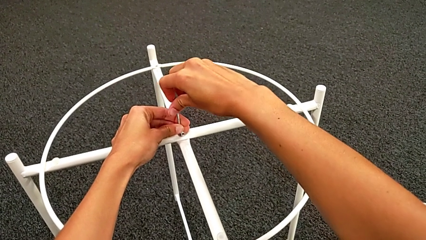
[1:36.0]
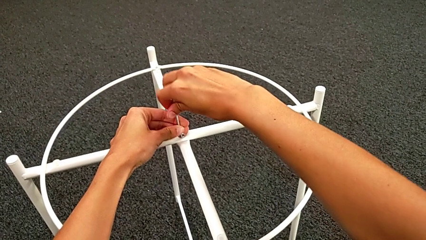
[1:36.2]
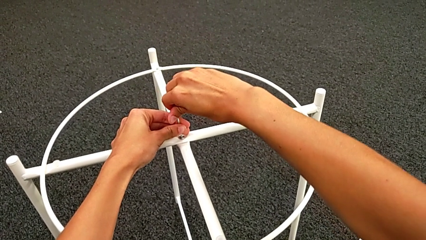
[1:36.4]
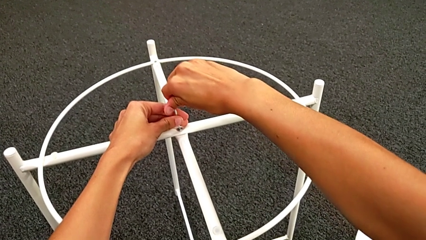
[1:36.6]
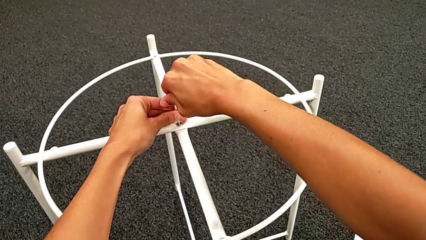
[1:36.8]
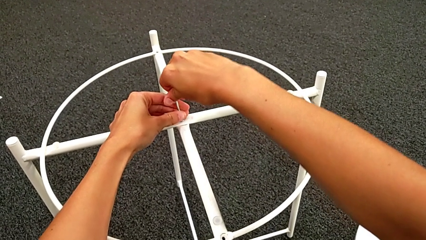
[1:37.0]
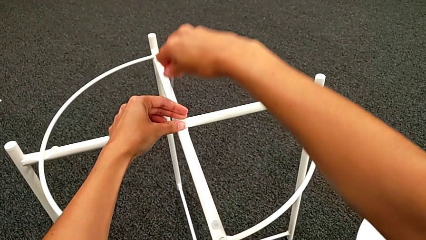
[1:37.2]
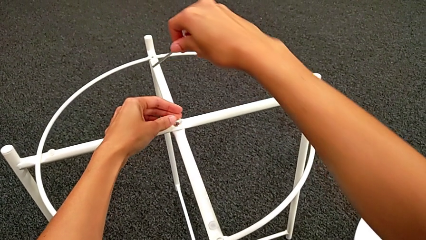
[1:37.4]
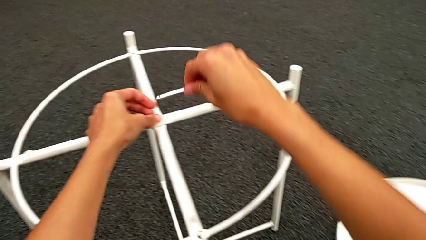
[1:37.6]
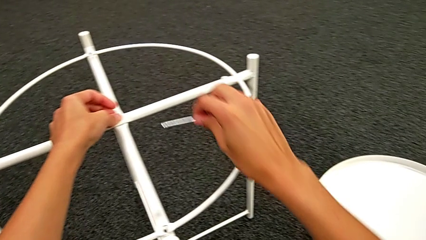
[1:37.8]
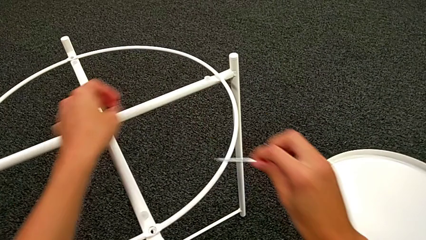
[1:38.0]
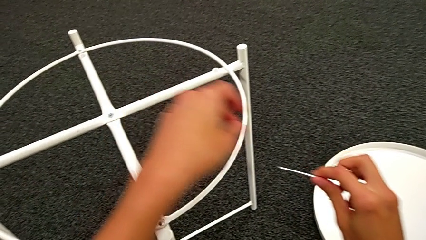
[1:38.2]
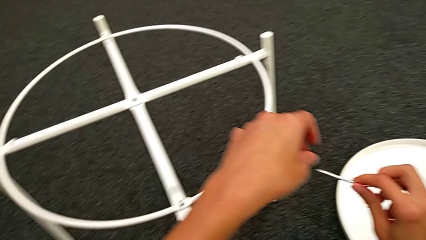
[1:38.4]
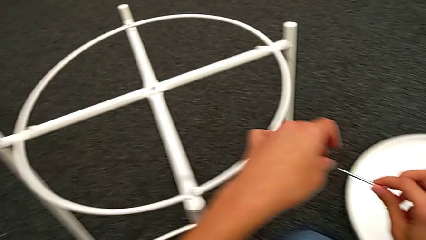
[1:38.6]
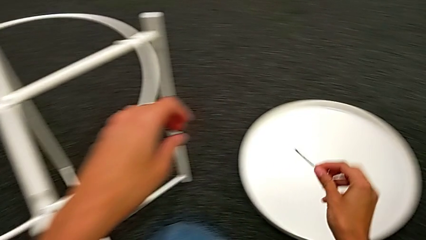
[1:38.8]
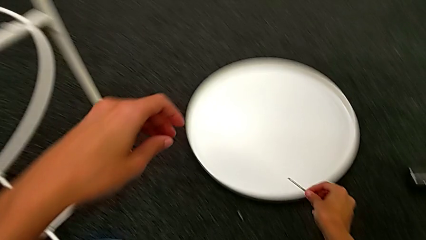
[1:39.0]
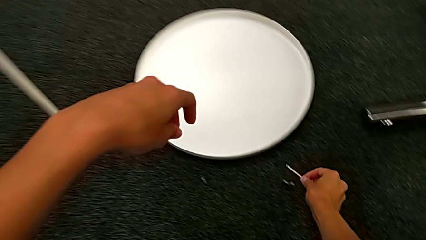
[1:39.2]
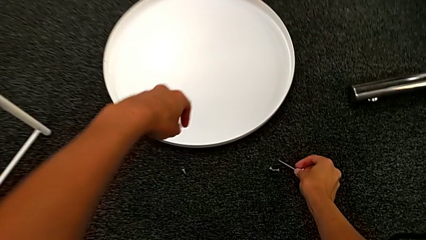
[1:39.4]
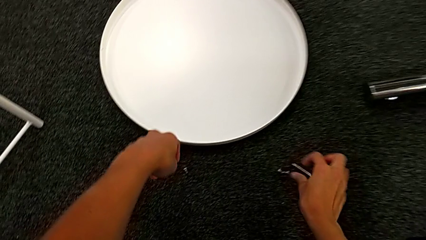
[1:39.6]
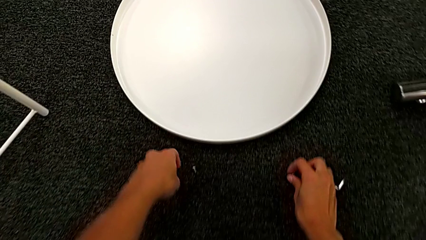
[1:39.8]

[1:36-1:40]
The camera wearer is assembling the top screw. They withdraw the Allen wrench and place it.

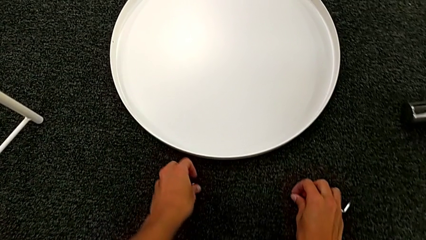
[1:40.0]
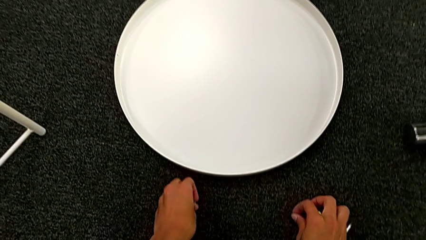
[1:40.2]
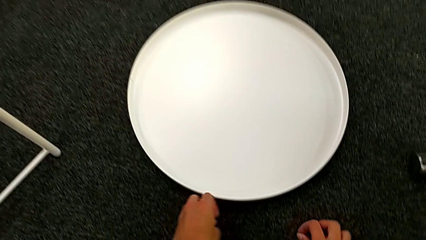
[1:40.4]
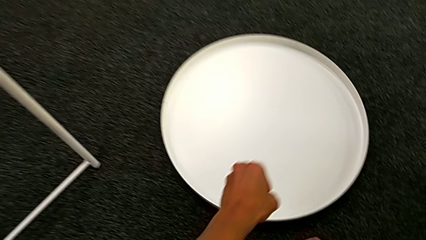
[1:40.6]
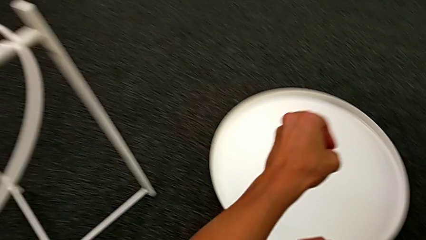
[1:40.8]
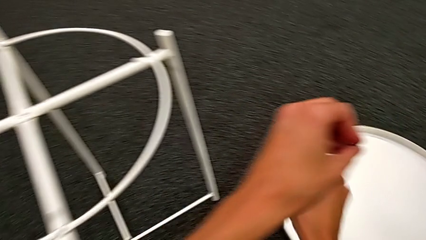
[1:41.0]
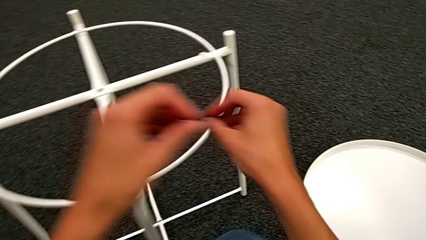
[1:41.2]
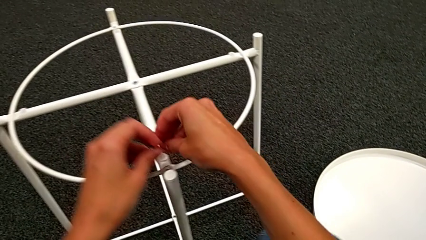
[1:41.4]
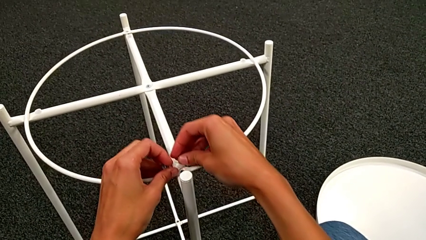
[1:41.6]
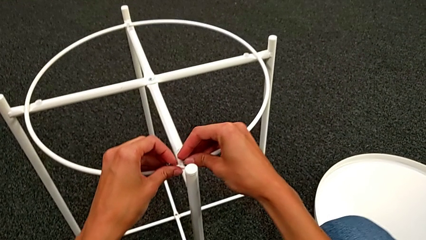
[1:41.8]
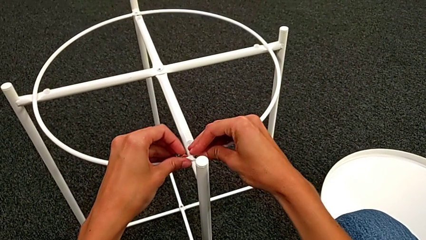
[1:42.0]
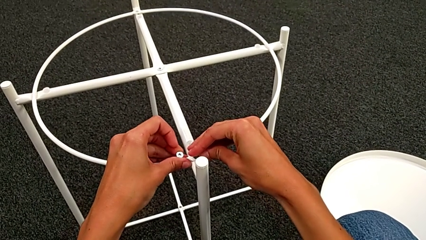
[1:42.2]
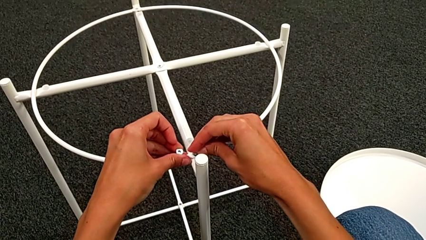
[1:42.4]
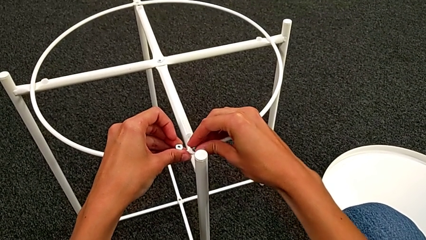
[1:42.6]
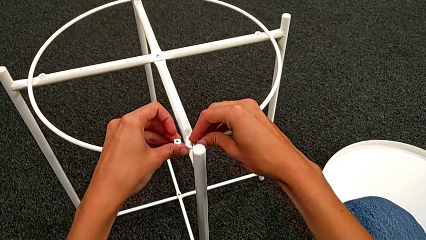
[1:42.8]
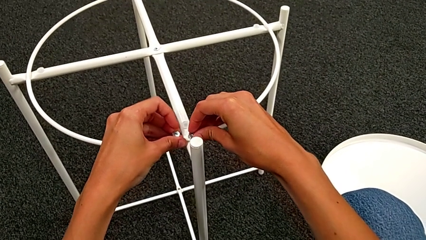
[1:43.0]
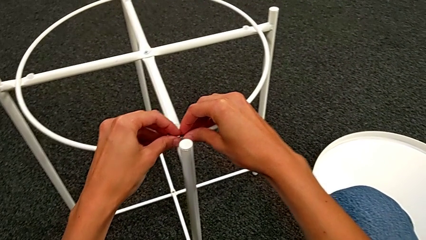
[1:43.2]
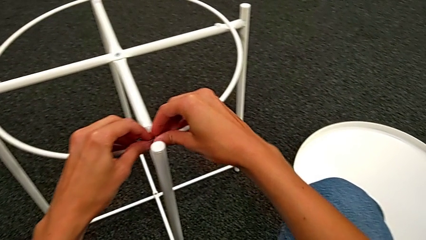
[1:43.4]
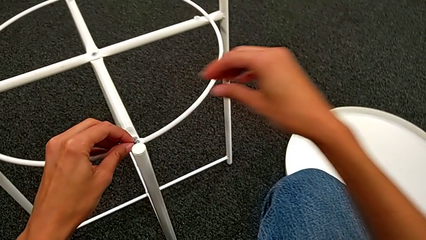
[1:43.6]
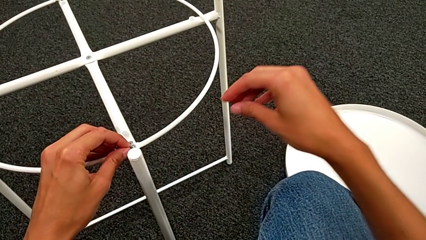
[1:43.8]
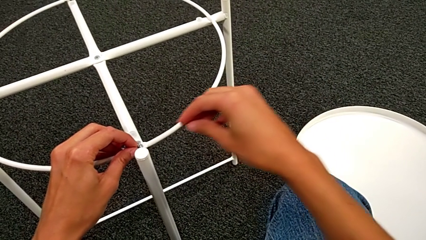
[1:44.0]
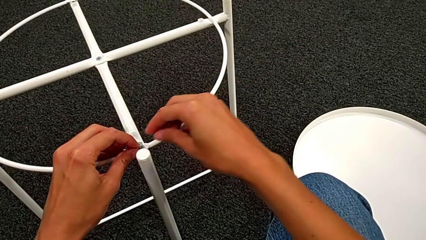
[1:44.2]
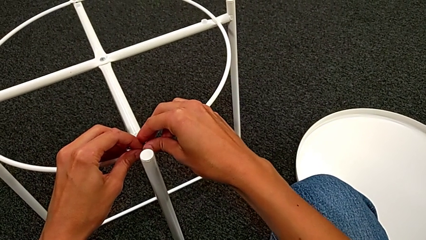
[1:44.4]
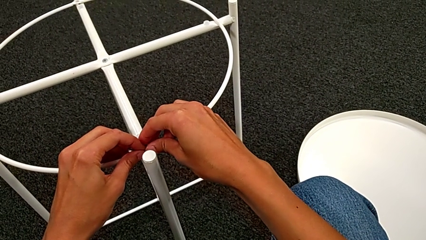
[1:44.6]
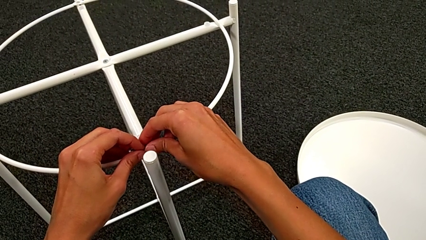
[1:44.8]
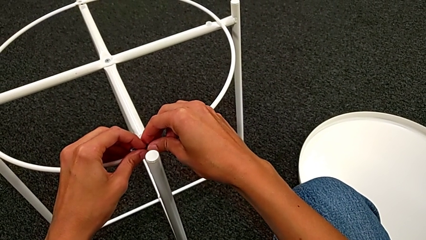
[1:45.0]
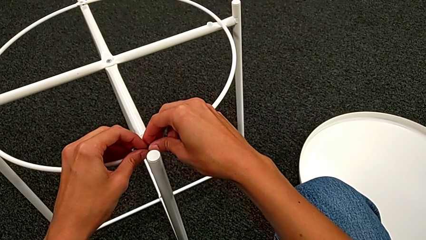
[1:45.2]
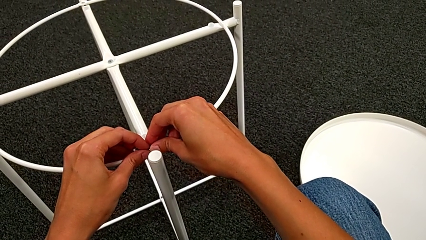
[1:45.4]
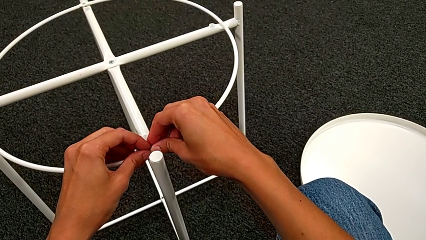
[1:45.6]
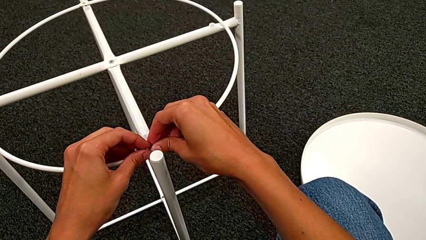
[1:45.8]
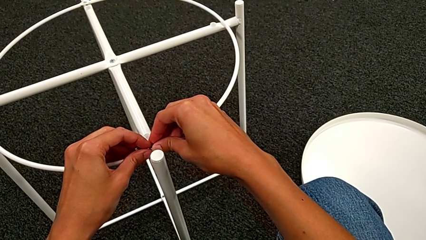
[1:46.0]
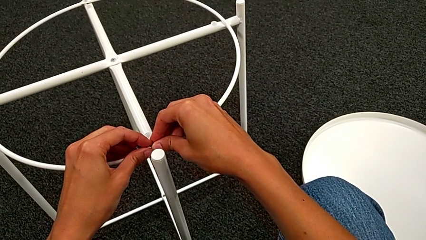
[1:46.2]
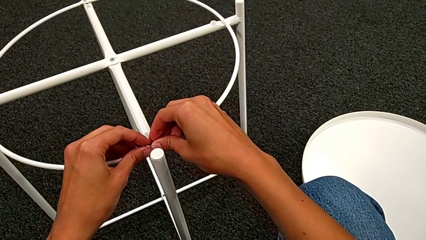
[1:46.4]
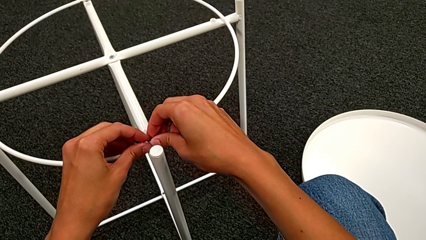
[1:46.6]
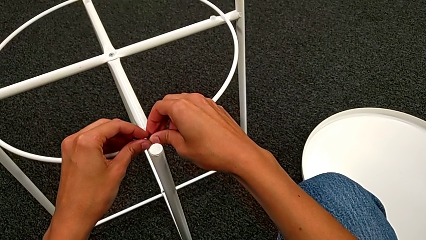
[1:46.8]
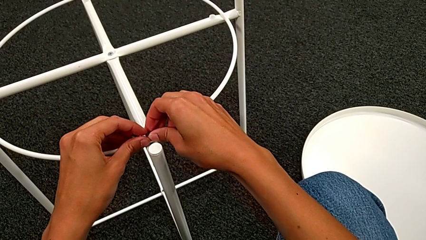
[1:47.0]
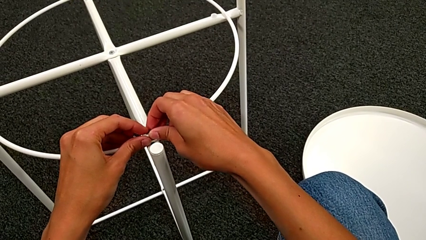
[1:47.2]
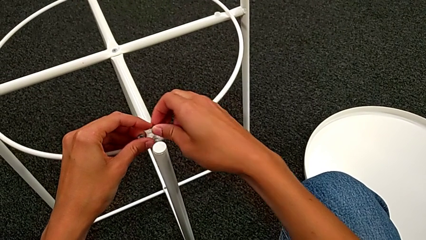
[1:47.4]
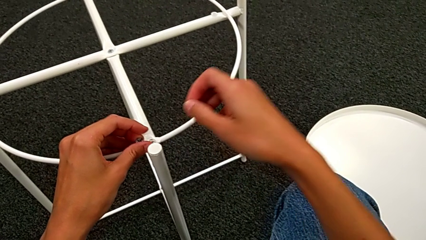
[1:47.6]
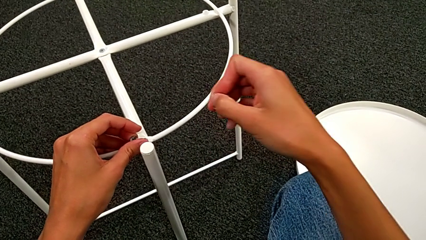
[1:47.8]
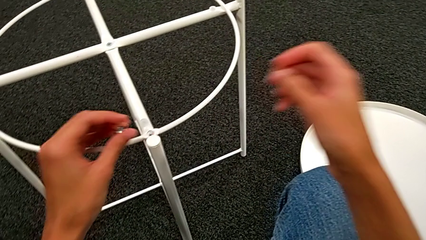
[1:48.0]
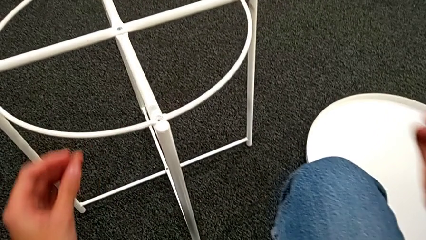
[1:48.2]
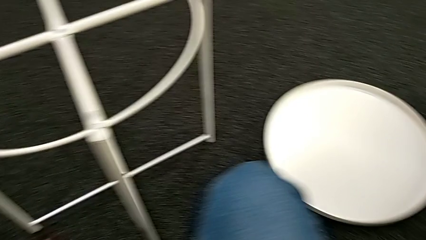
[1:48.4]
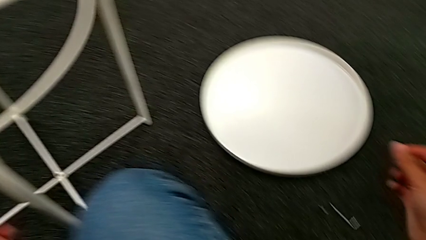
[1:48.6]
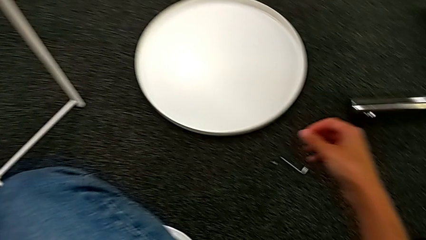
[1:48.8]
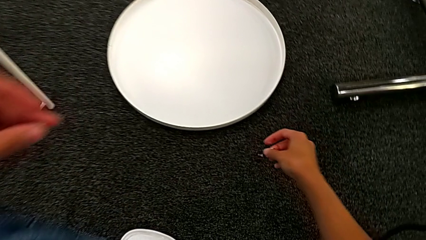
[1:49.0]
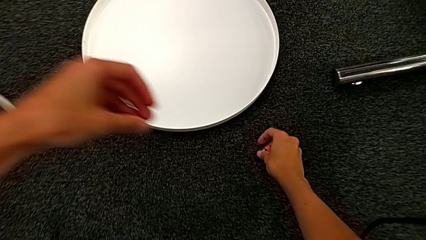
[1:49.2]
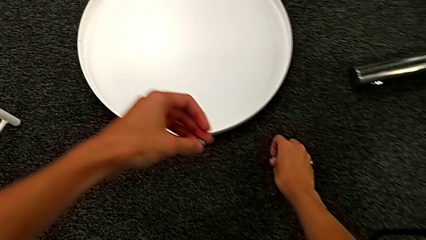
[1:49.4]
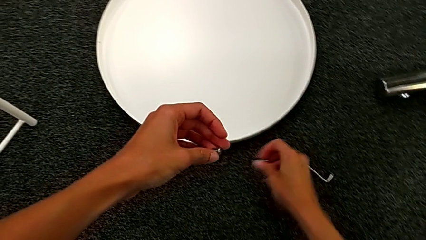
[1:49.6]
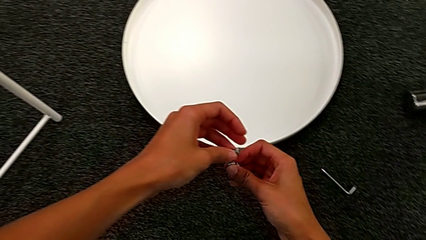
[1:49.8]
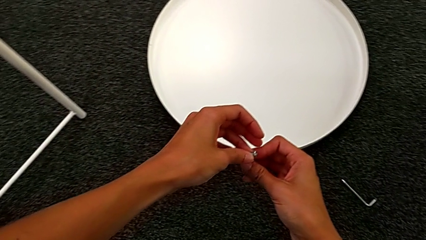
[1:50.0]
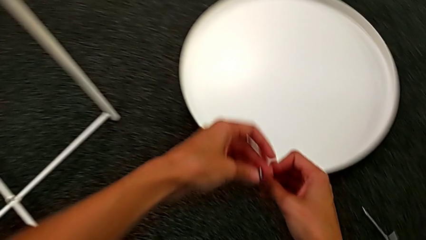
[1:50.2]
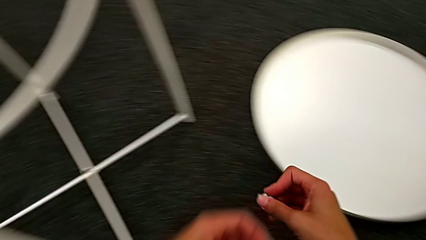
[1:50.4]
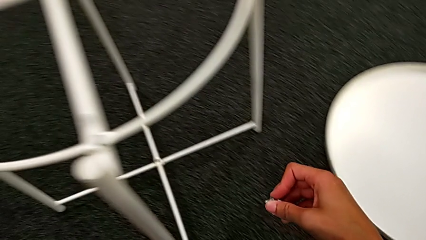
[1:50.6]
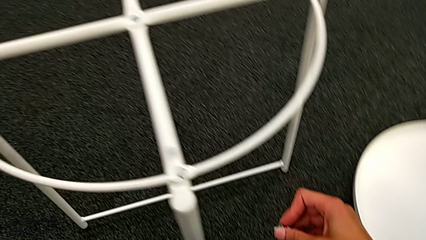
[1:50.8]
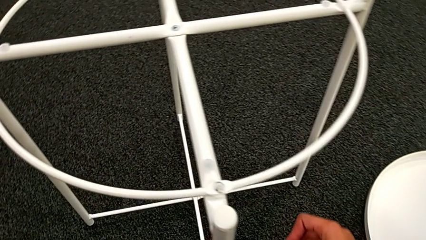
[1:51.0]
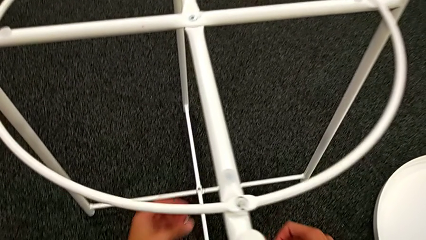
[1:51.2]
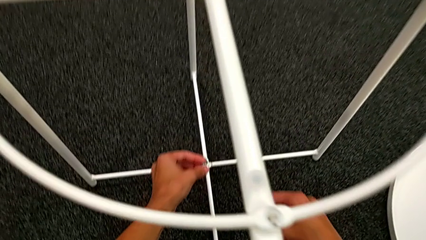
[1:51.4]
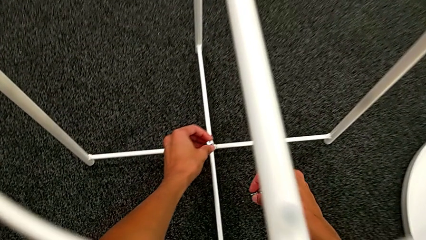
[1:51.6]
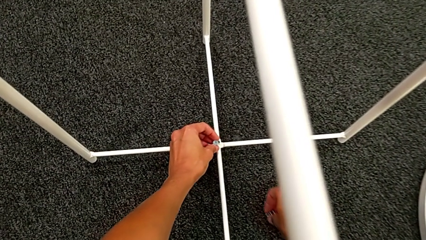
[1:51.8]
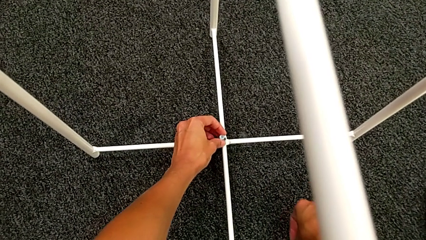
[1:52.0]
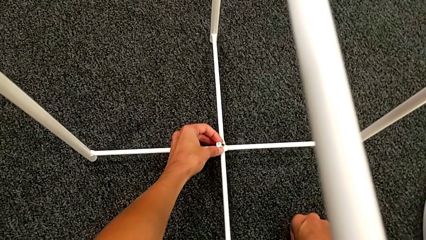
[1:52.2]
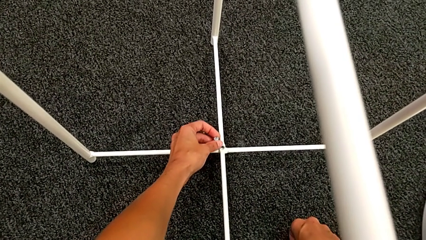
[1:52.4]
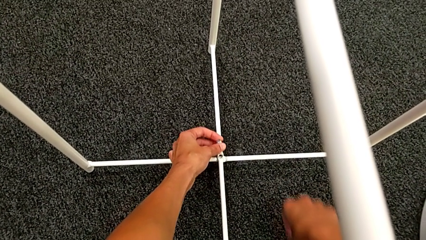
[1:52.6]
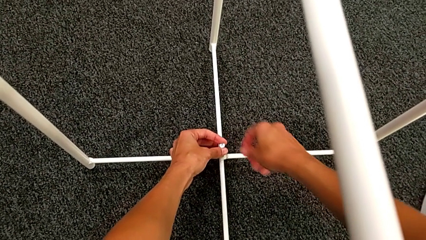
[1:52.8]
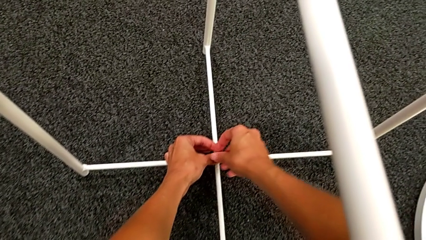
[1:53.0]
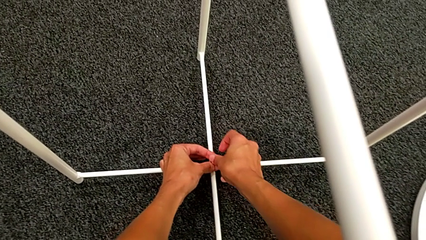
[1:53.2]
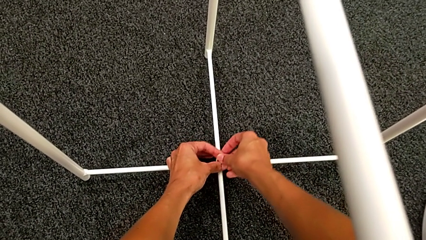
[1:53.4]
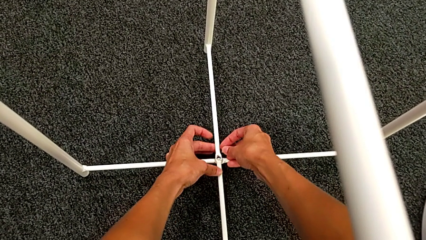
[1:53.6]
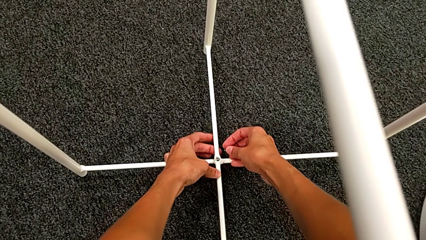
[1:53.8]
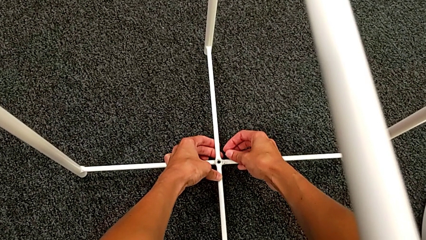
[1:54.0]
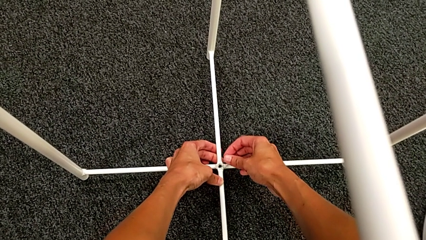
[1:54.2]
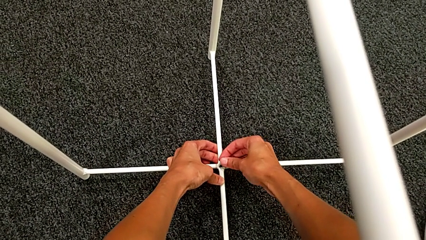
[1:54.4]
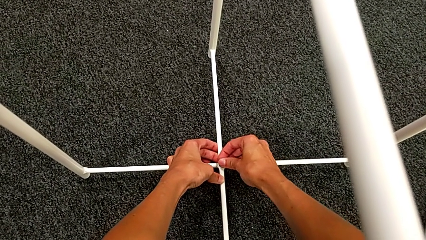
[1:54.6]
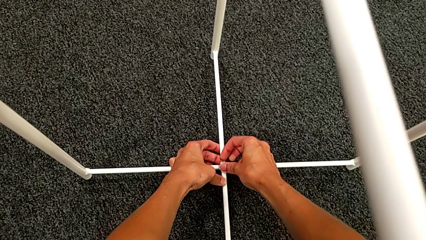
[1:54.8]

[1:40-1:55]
The camera wearer is assembling the bottom screw. They grab the hex socket head, wrongly insert it, inspect it, withdraw it, grab it, lift it and align the leg.
